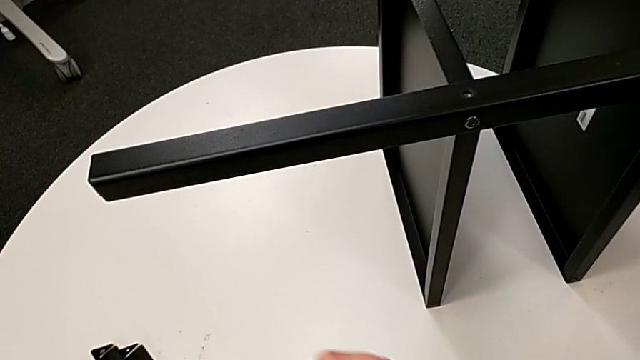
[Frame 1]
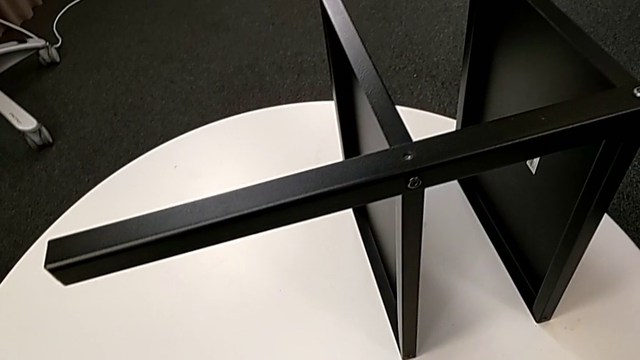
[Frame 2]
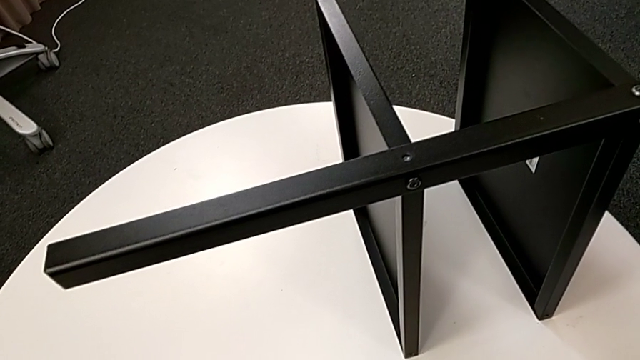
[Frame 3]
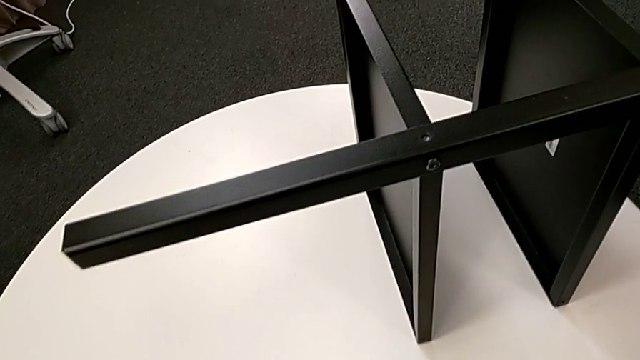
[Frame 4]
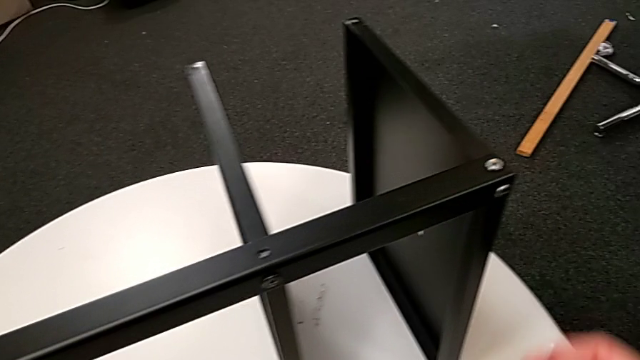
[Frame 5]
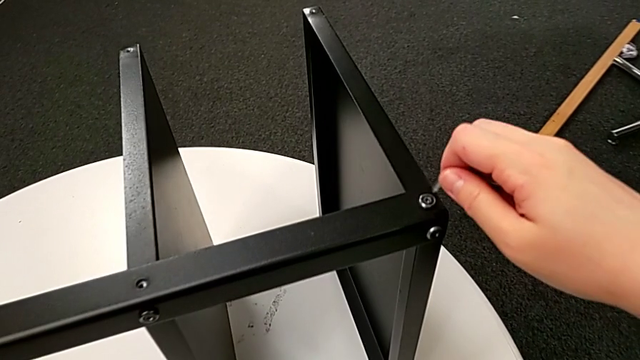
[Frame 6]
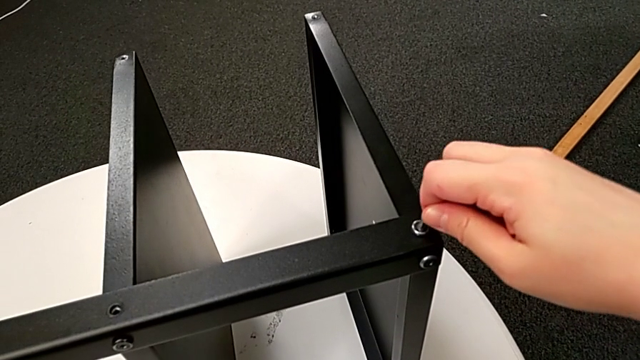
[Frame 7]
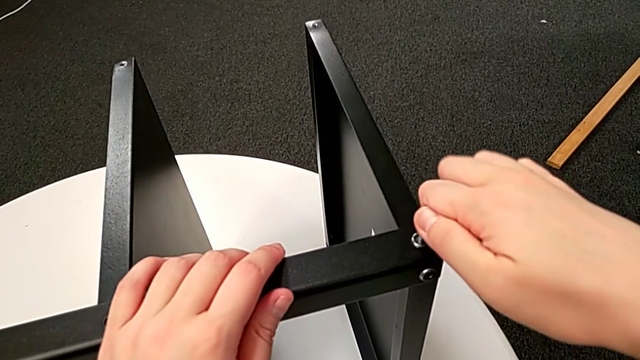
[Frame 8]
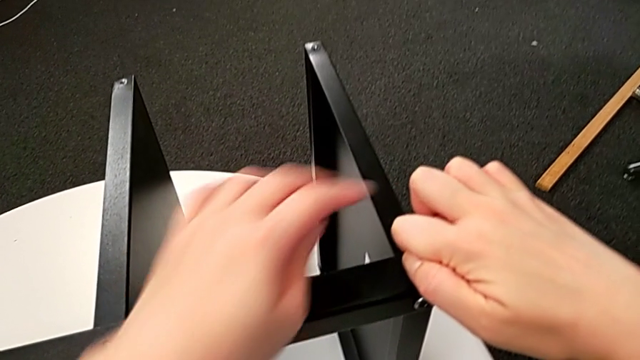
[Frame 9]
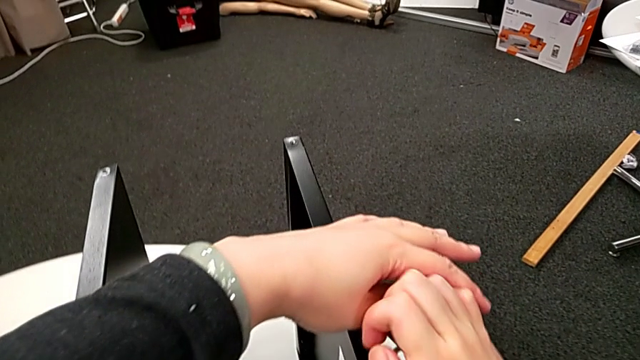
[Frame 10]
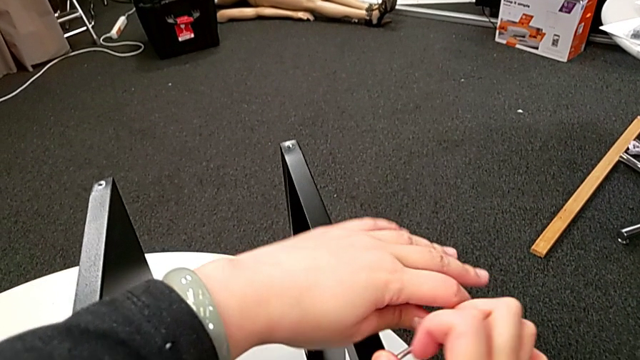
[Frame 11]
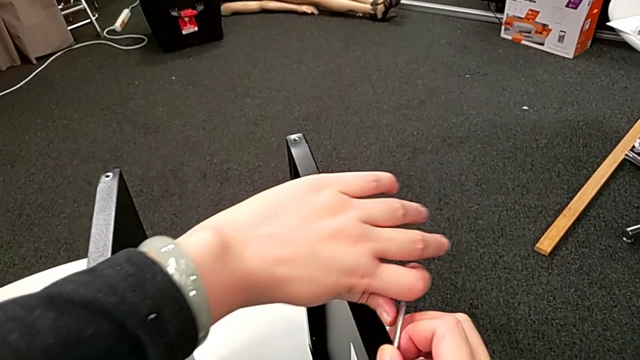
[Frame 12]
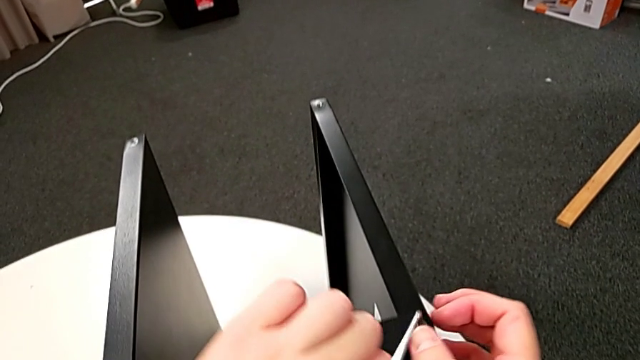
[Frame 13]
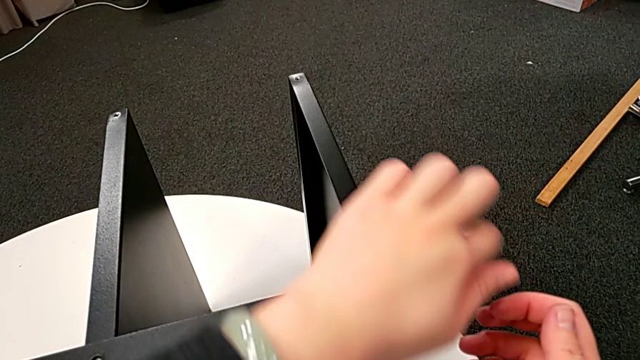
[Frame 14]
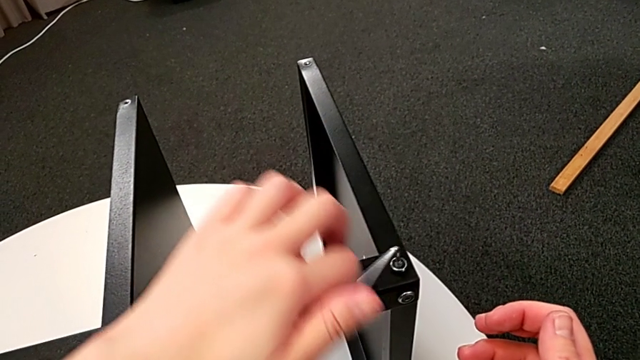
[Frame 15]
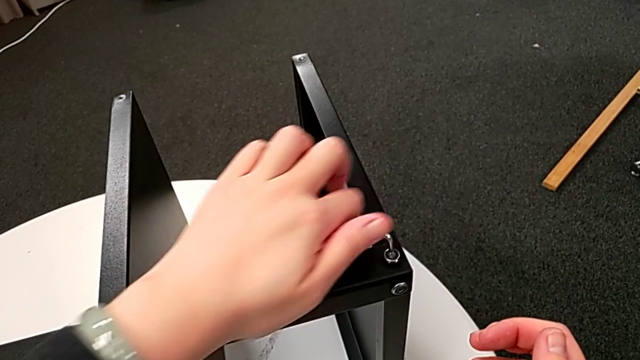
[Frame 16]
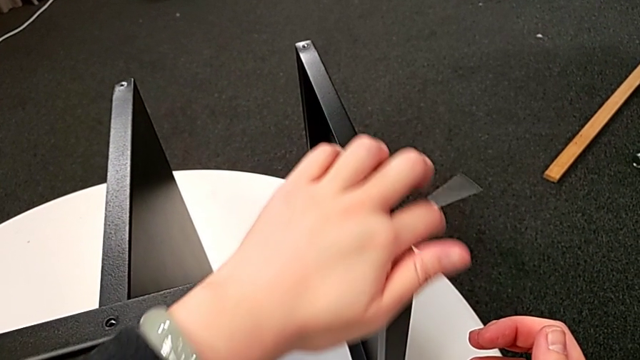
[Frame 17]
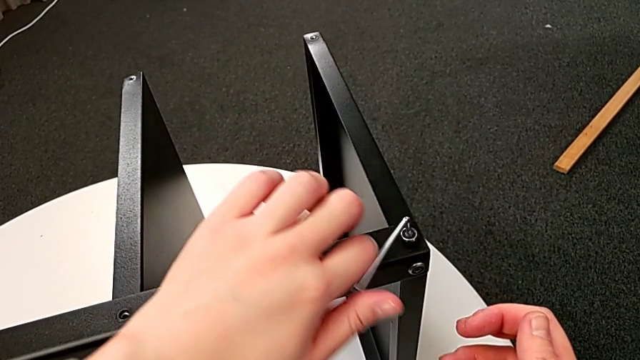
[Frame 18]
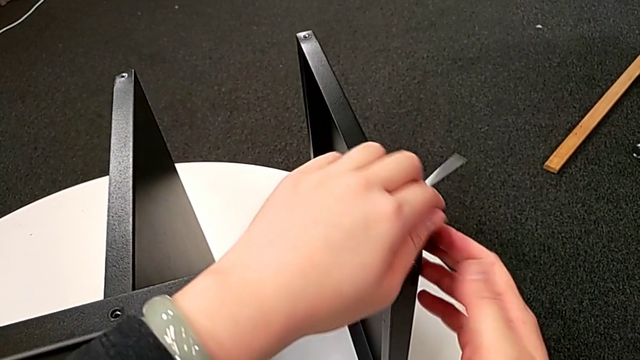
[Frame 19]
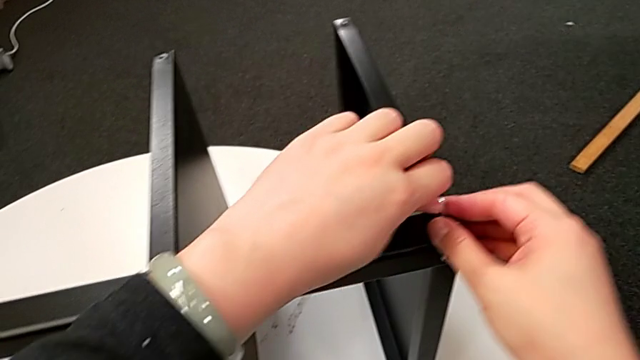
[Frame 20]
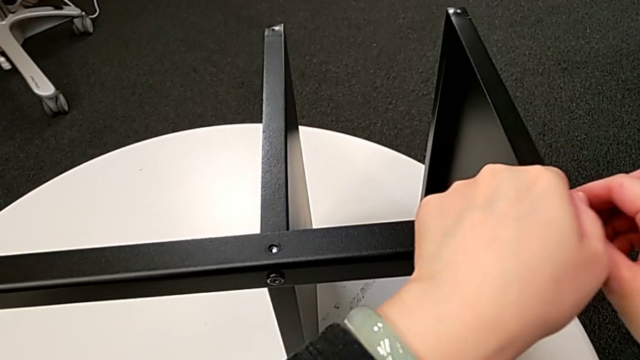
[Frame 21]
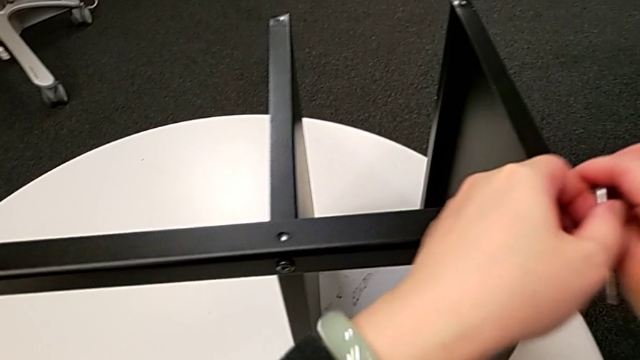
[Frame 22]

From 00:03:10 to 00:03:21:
The camera wearer is unscrewing the fourth leg of the table. They withdraw the Allen wrench, place the hex socket head, insert the Allen wrench, unscrew the hex socket head, disassemble it and withdraw the Allen wrench.

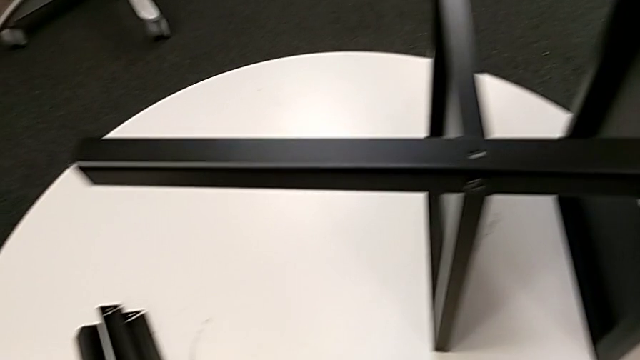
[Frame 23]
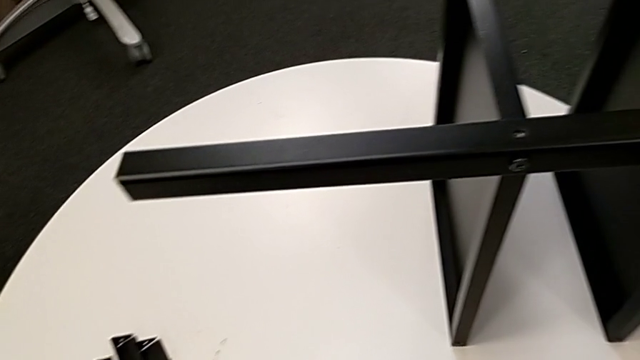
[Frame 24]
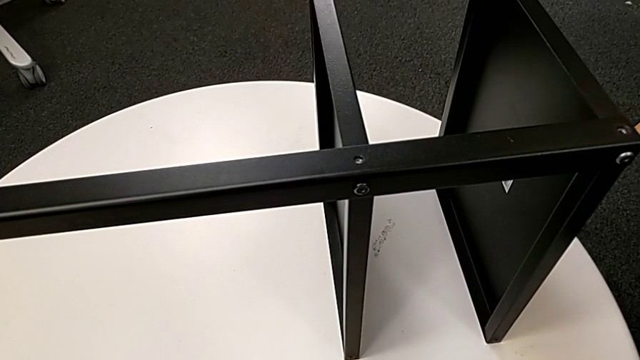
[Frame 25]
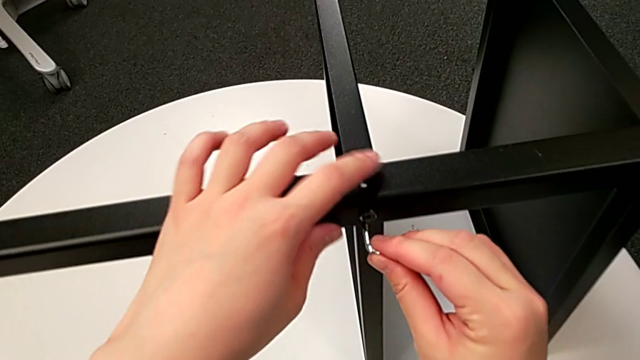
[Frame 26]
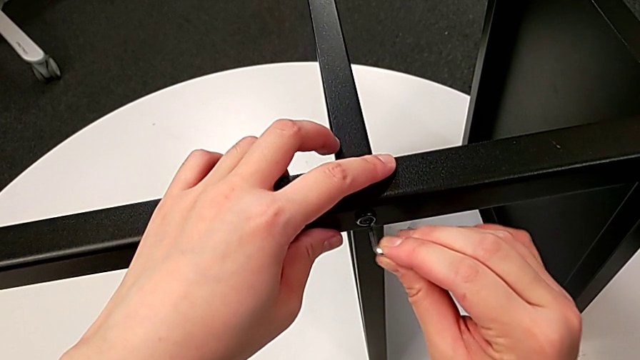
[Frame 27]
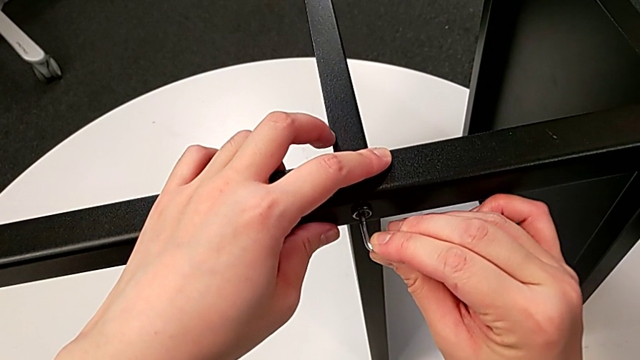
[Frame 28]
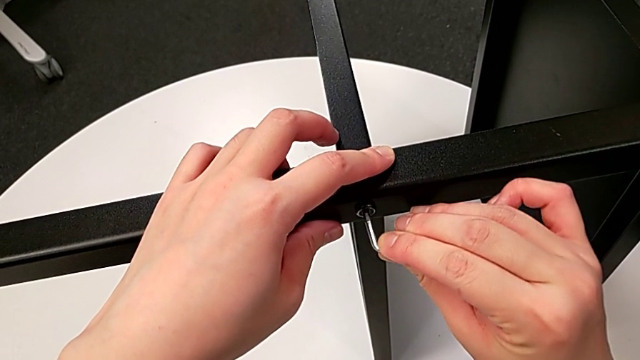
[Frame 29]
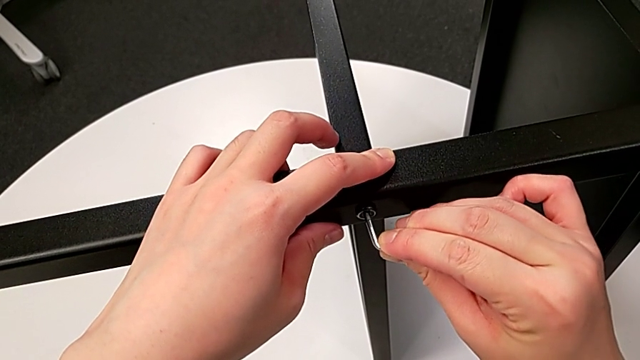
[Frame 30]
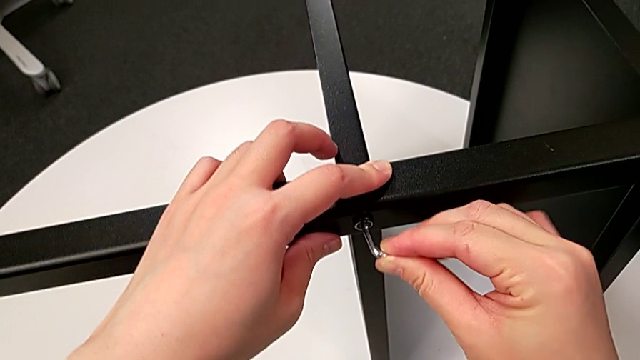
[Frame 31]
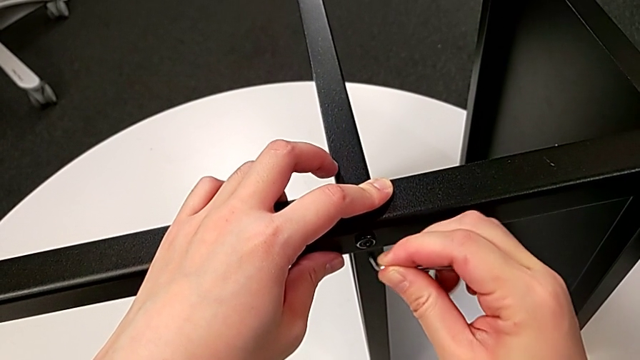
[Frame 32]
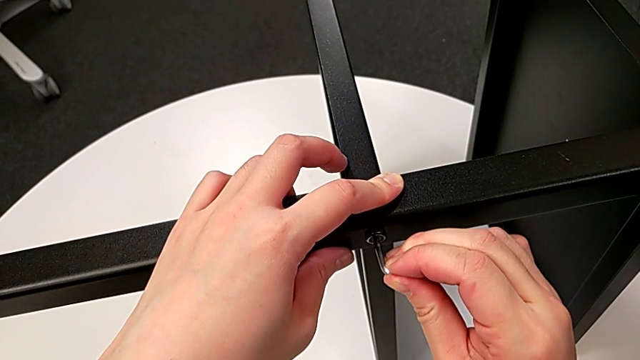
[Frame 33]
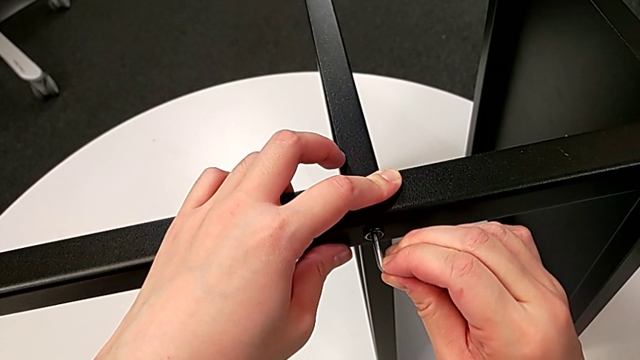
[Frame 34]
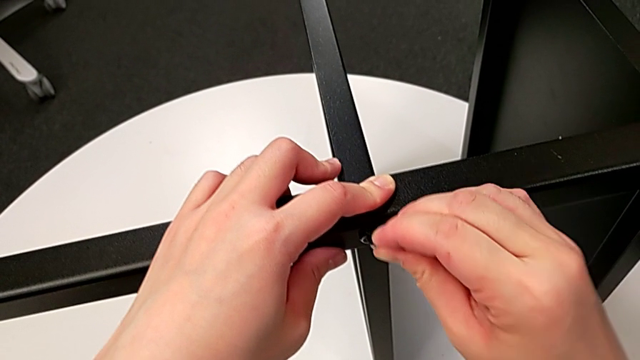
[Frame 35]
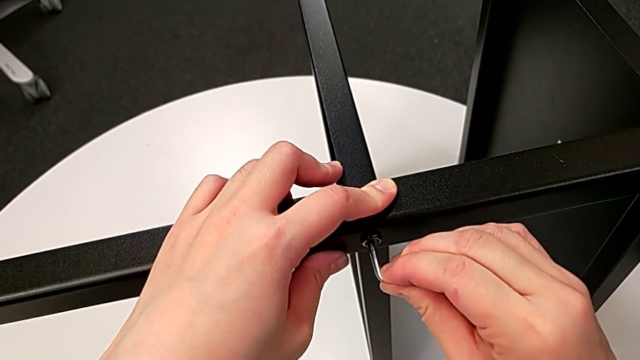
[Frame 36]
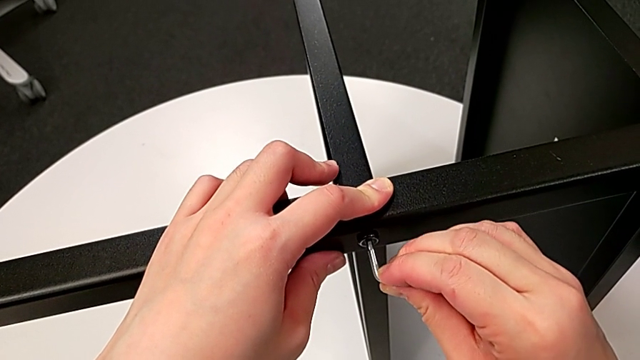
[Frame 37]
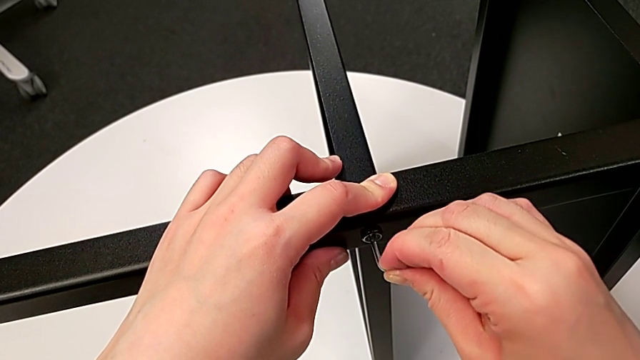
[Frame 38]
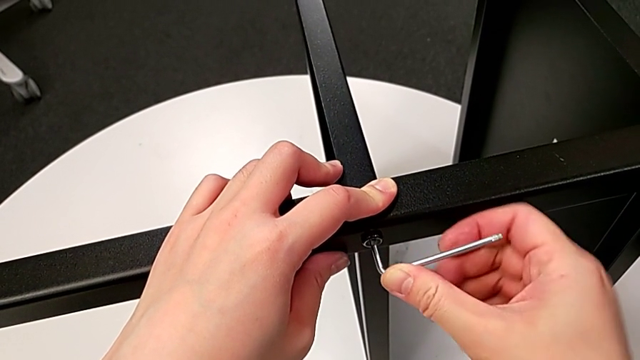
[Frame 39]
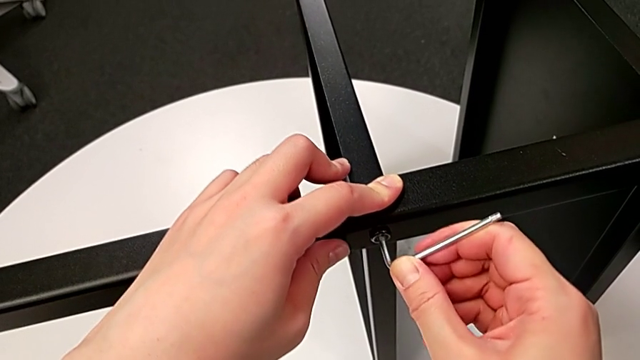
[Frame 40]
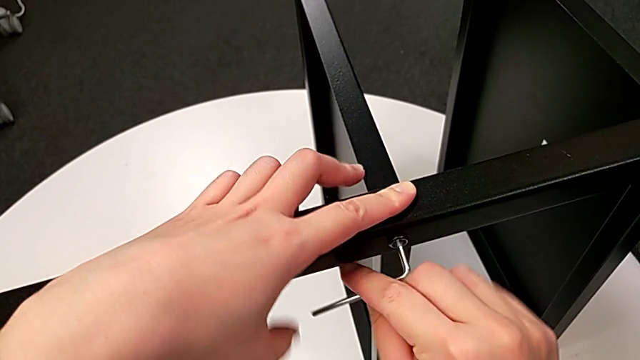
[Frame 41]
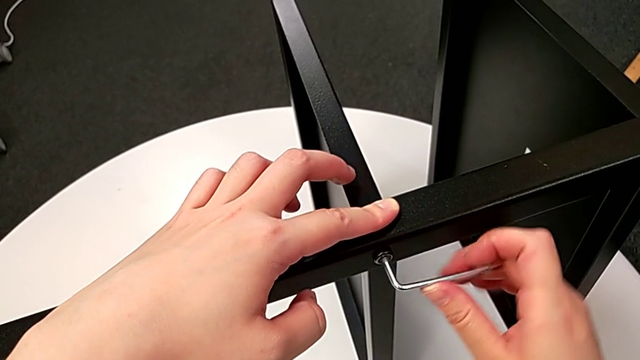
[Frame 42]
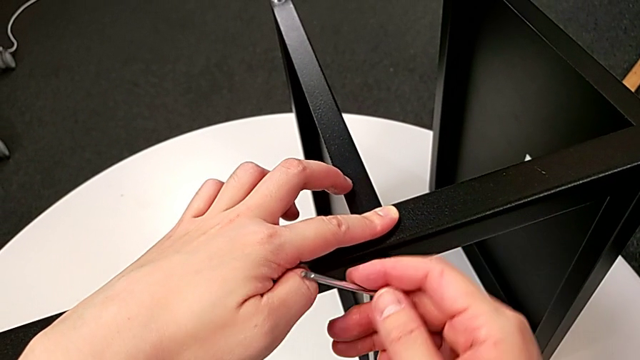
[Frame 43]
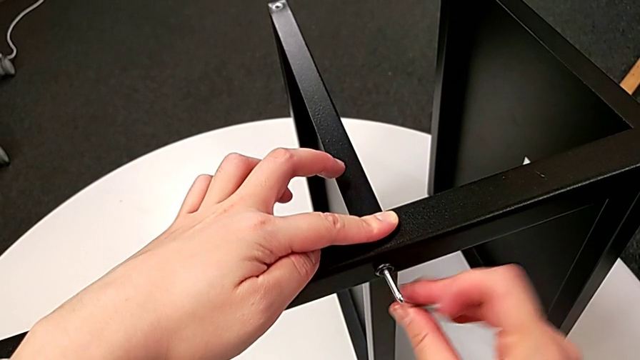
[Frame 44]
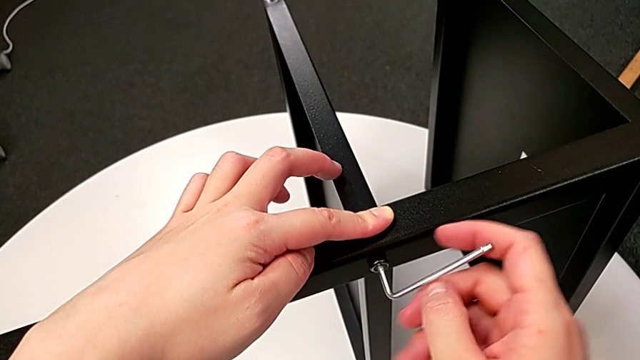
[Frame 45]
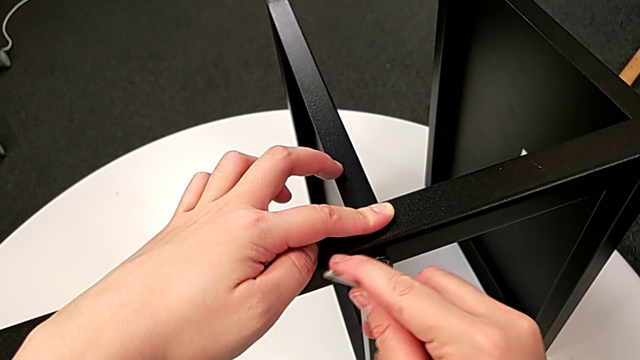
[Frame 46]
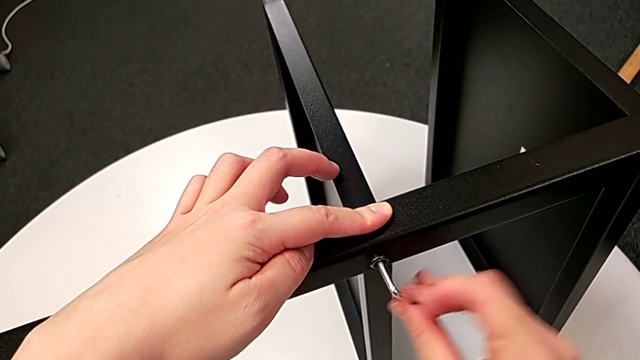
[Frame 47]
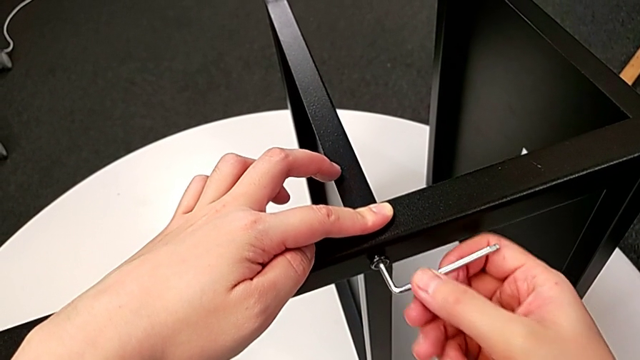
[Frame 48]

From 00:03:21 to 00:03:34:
The camera wearer is unscrewing the fourth leg of the table. They place the hex socket head, insert the Allen wrench and unscrew the hex socket head.
